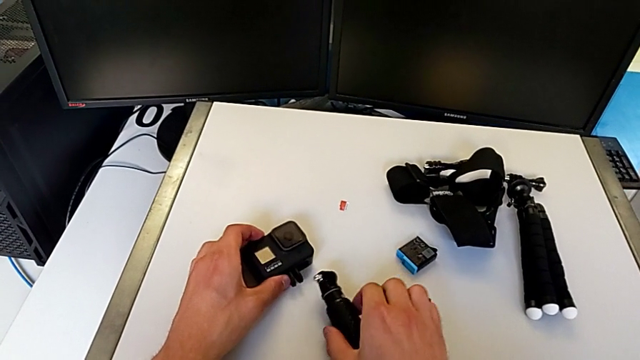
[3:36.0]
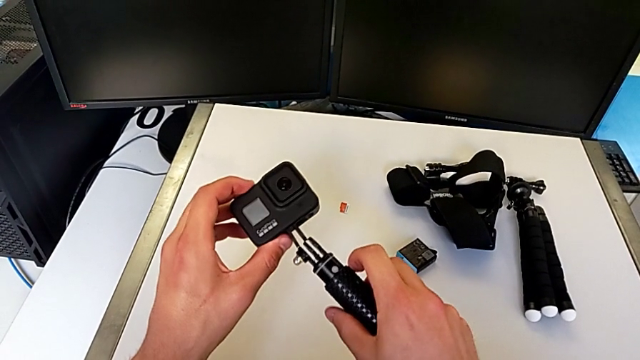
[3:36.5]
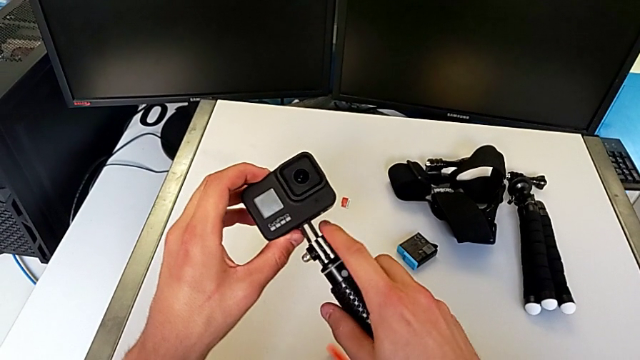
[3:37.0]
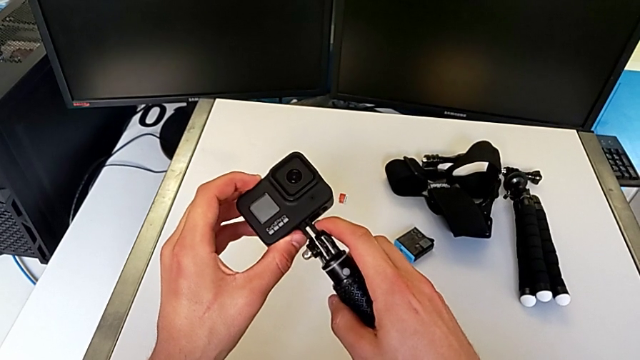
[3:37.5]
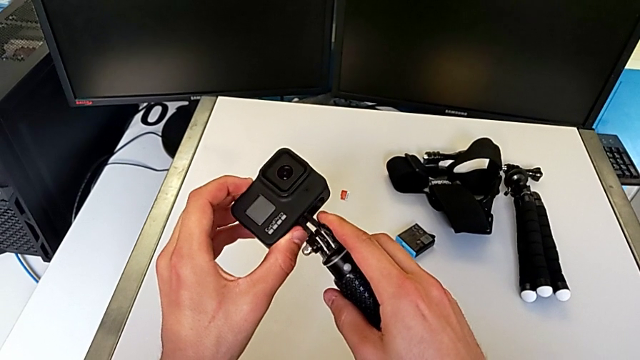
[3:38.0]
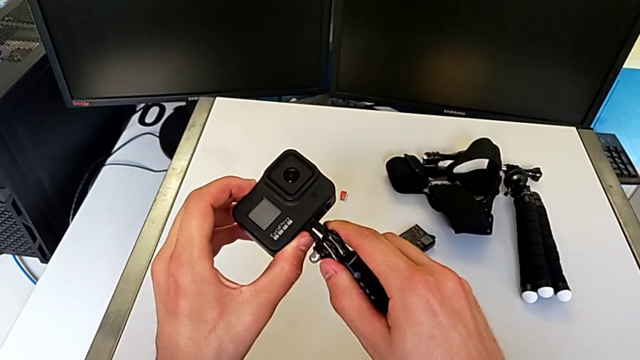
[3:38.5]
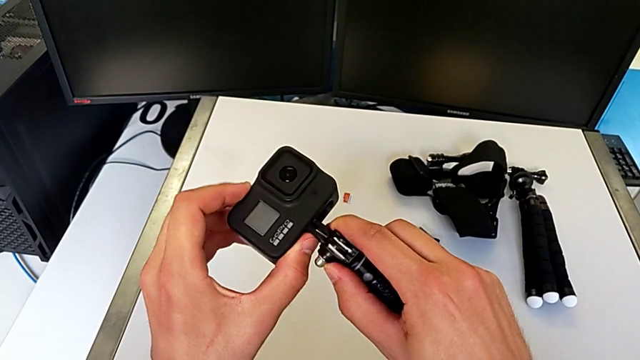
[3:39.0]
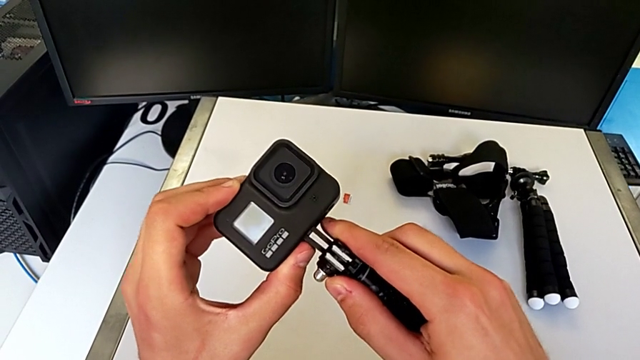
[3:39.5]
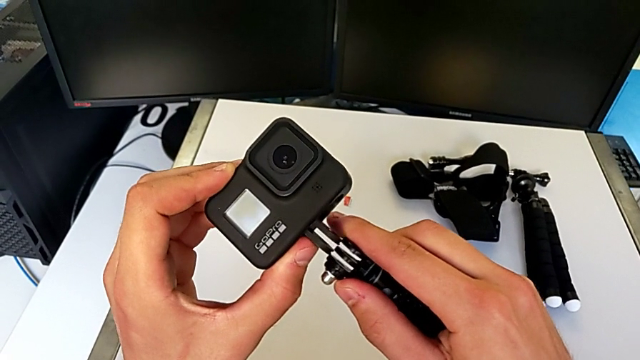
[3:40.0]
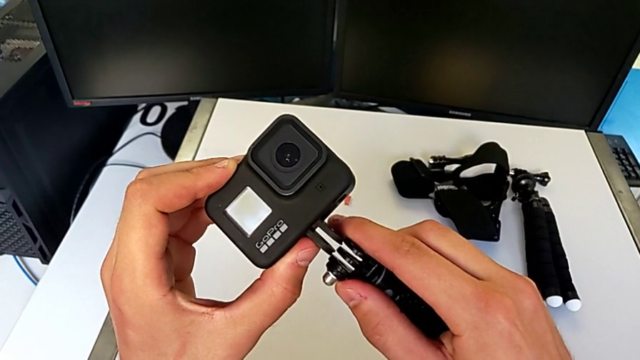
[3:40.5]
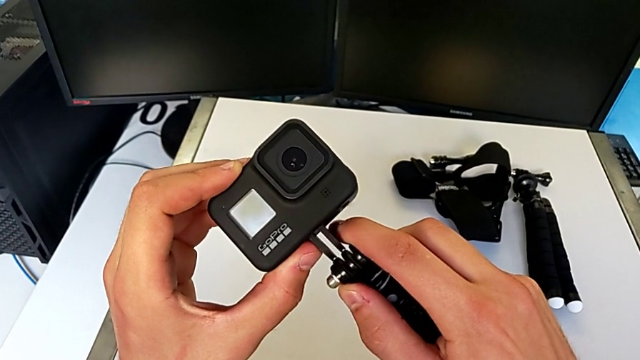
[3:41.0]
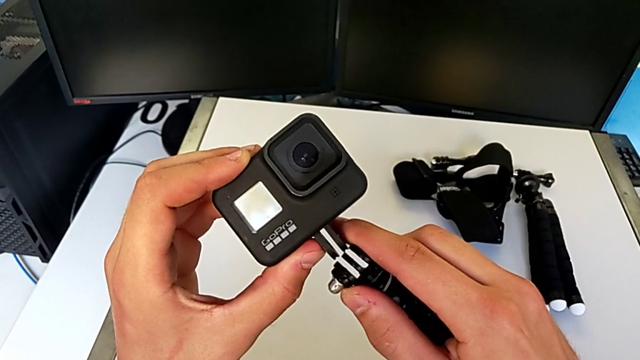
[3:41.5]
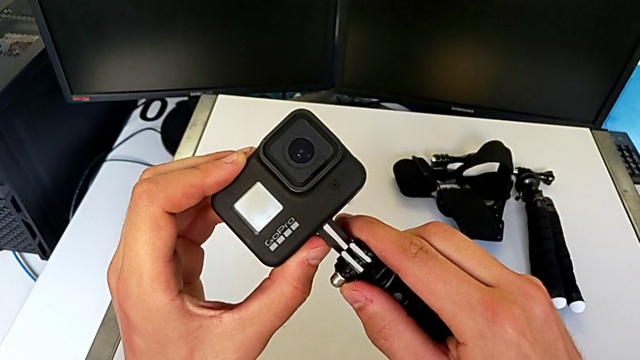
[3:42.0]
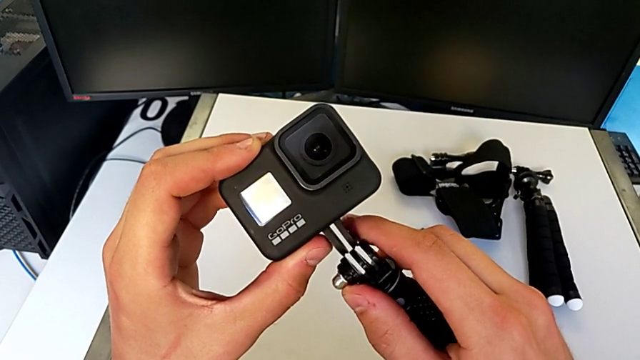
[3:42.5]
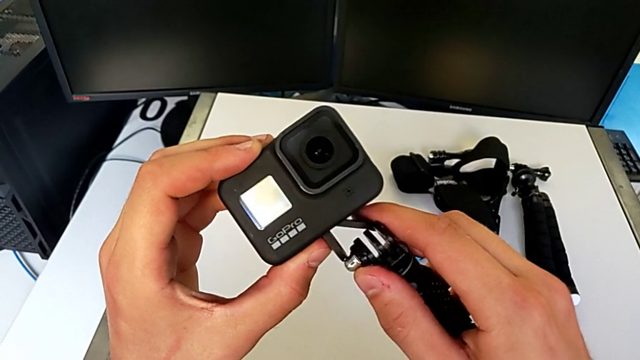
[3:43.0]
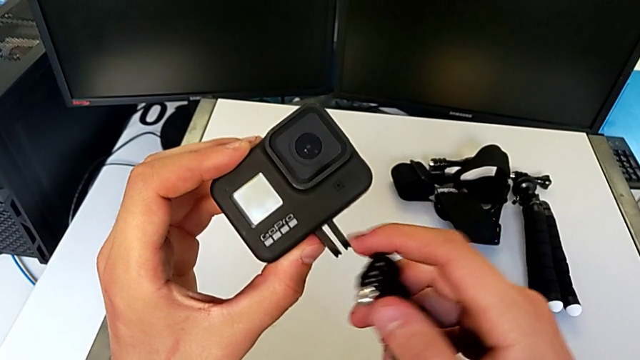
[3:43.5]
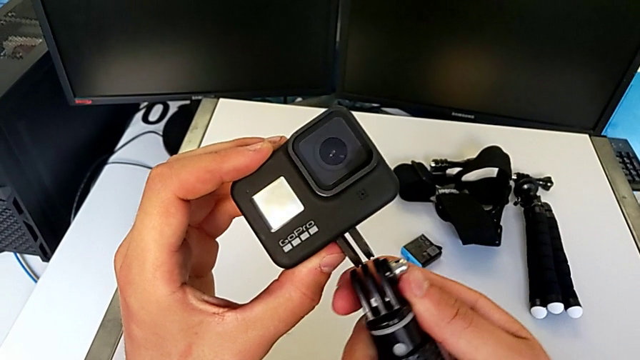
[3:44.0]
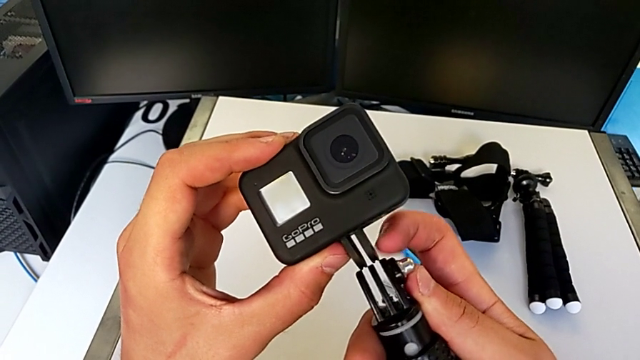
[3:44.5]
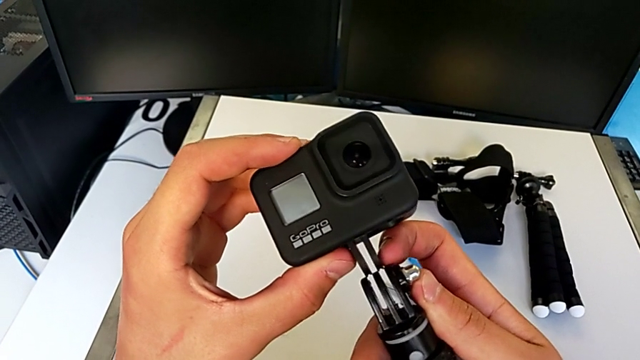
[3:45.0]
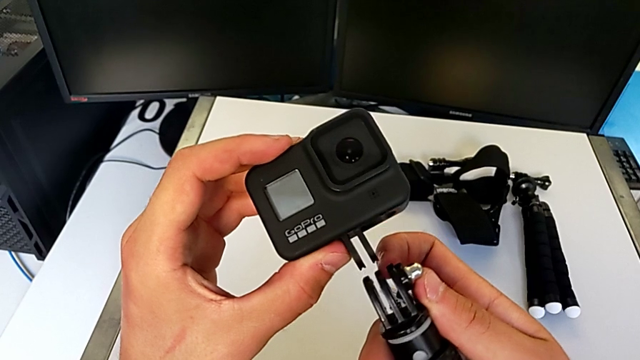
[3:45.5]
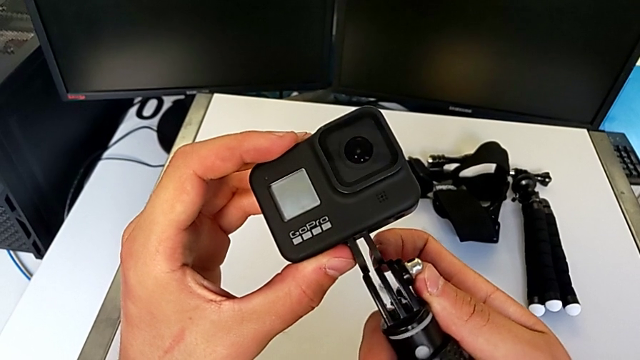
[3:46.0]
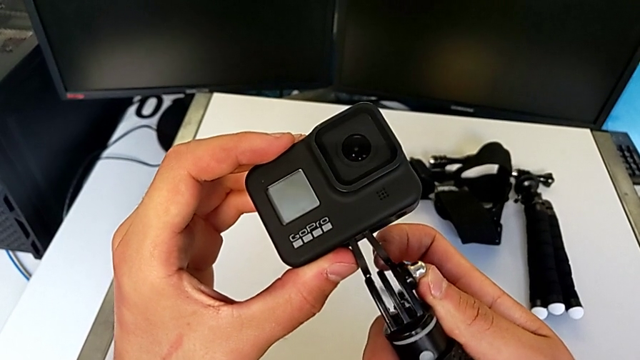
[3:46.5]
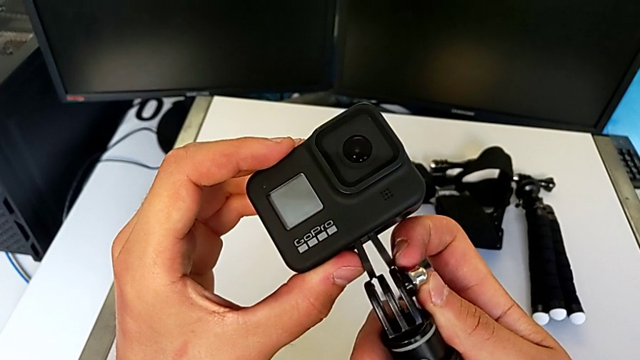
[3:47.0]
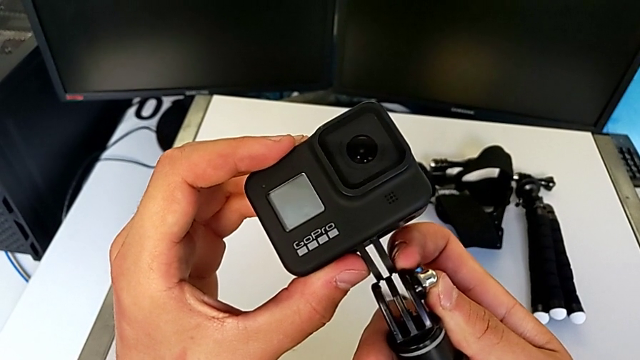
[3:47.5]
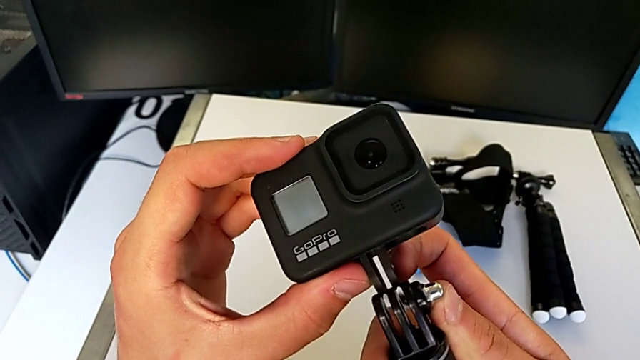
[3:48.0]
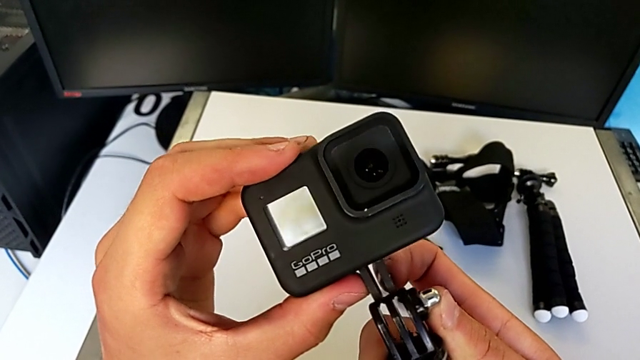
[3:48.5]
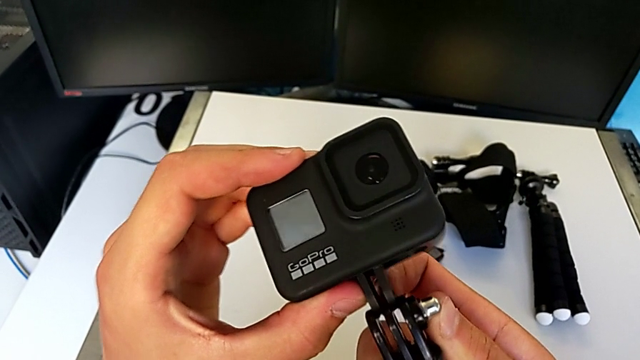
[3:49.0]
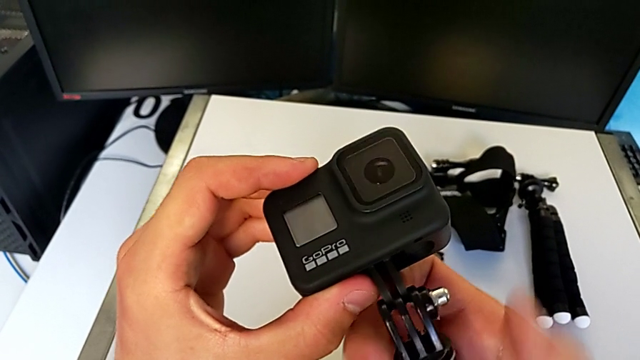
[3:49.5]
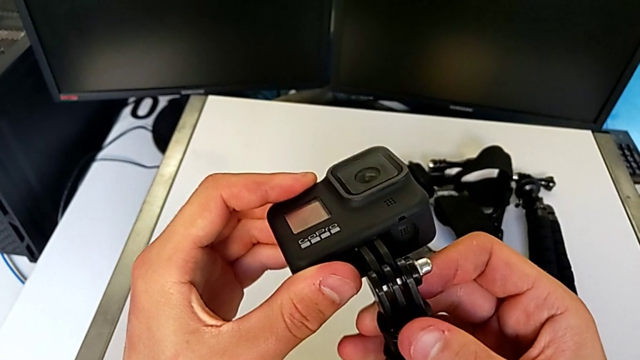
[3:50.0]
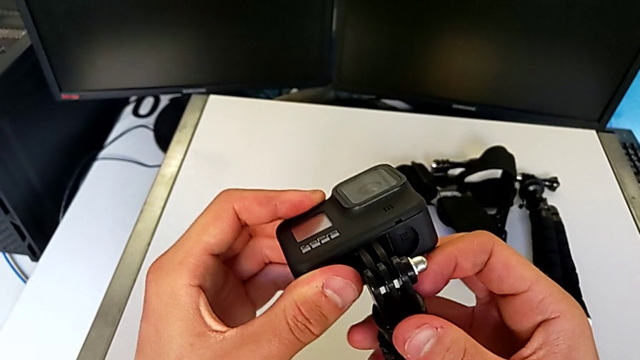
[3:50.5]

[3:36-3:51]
The camera wearer is changing the GoPro from the tripod to a handheld grip. They keep assembling the GoPro.

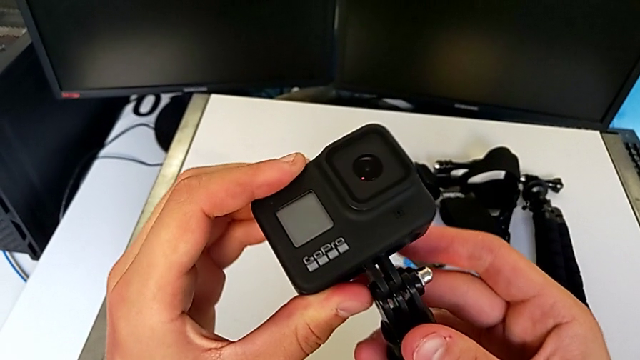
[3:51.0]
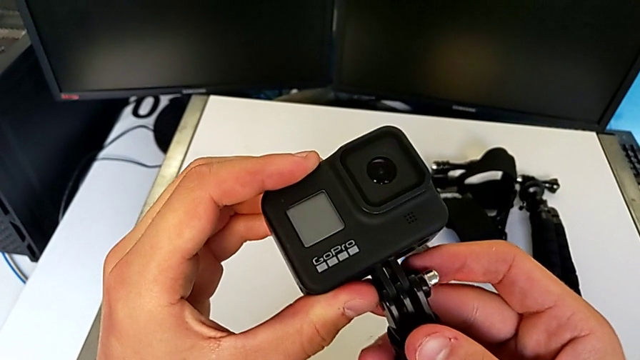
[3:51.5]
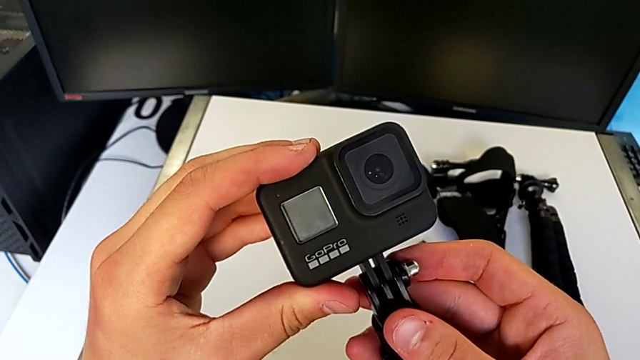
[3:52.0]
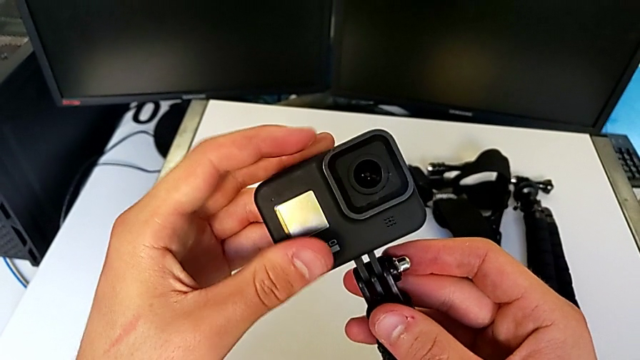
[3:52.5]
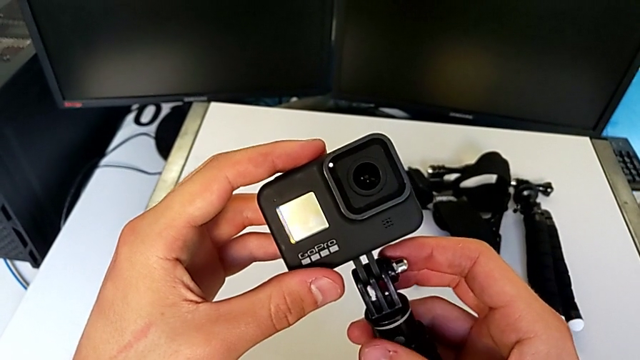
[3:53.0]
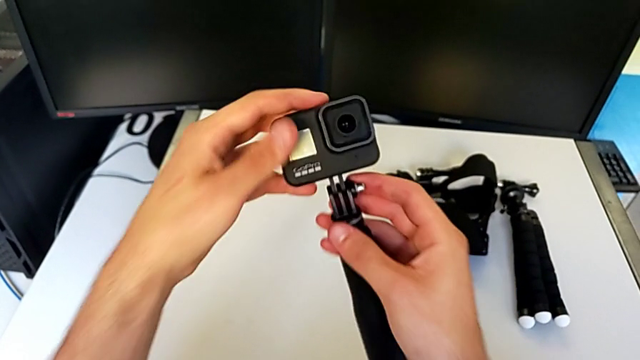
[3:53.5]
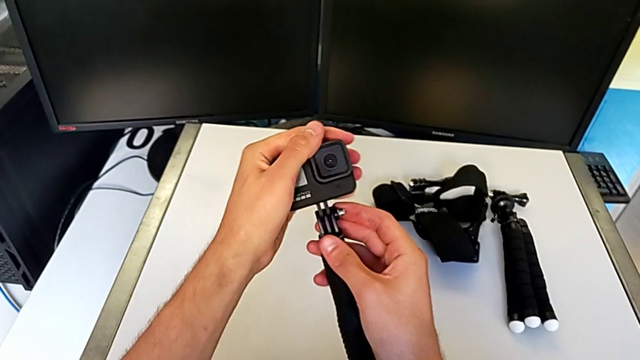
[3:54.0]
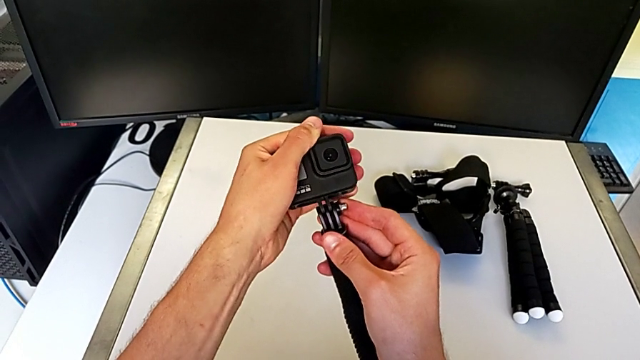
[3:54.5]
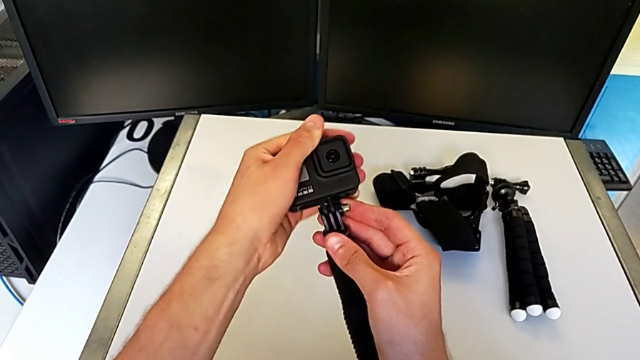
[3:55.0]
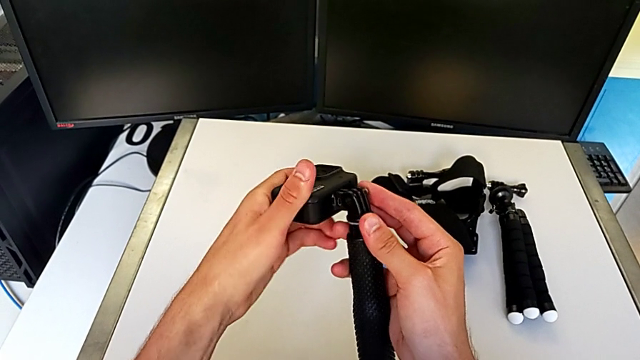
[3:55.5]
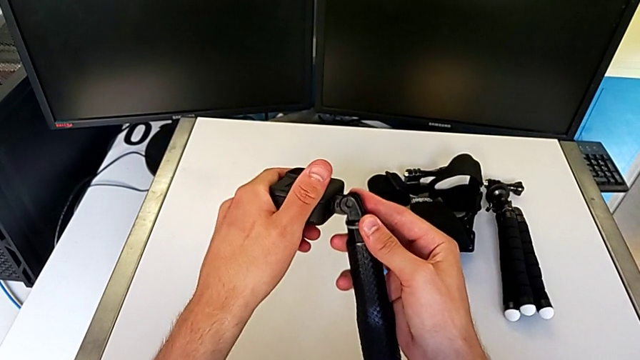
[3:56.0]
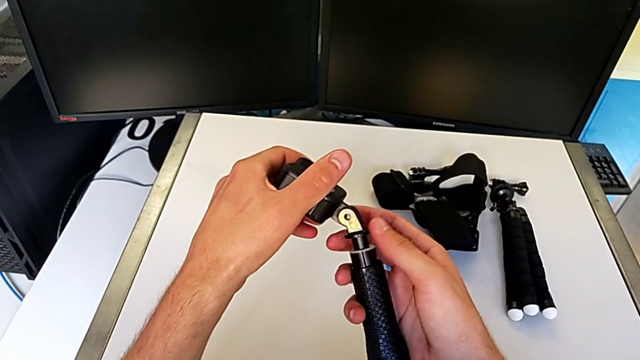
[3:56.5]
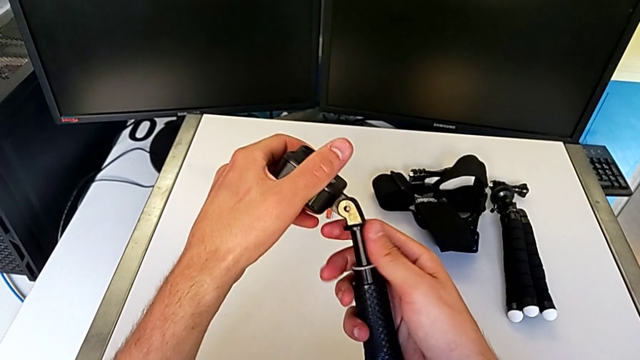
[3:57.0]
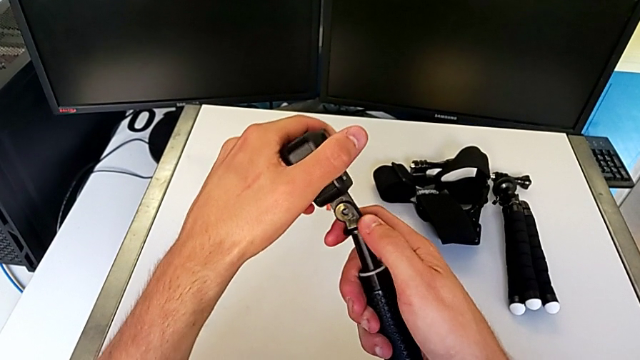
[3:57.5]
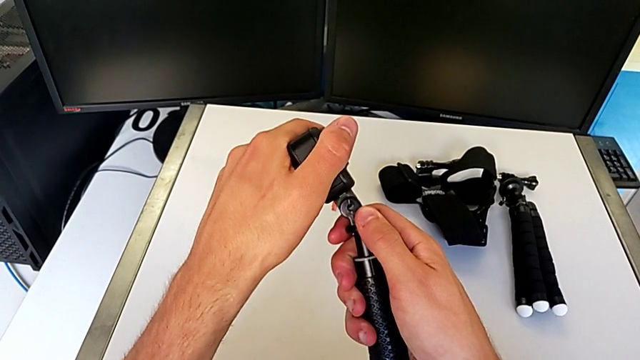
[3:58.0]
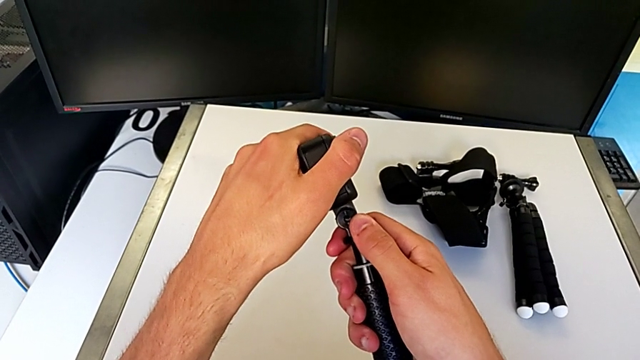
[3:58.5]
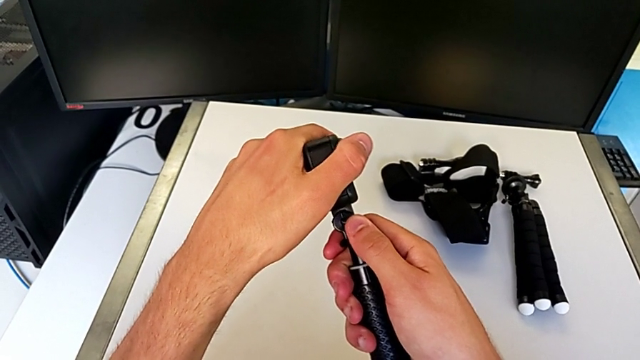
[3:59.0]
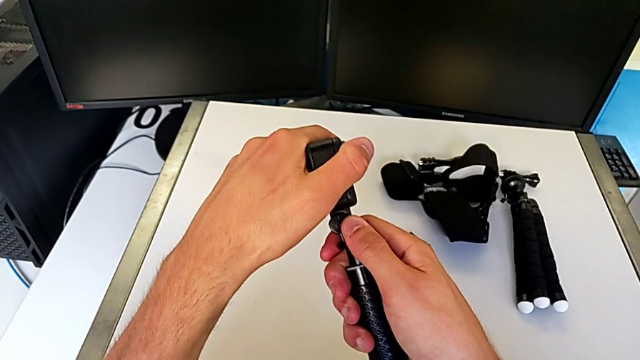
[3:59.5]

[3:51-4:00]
The camera wearer is changing the GoPro from the tripod to a handheld grip. They keep assembling the GoPro.
